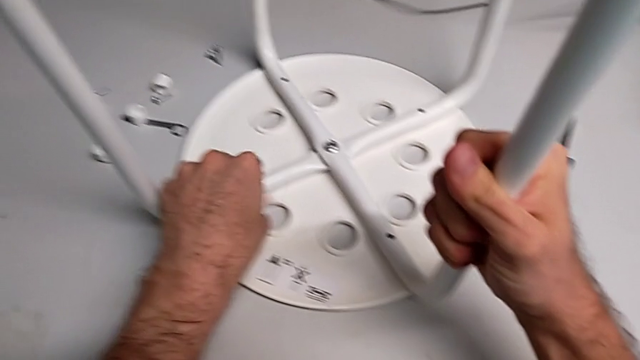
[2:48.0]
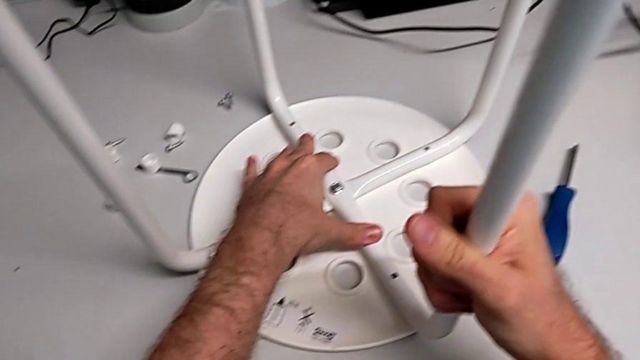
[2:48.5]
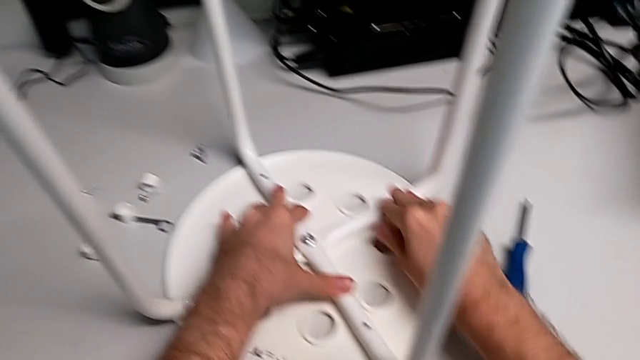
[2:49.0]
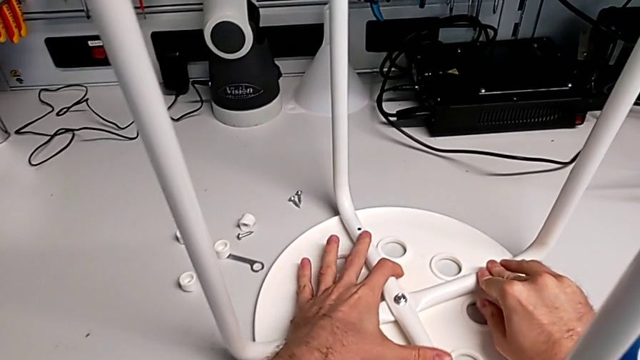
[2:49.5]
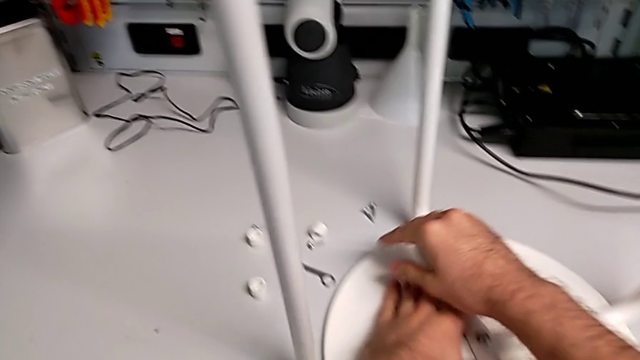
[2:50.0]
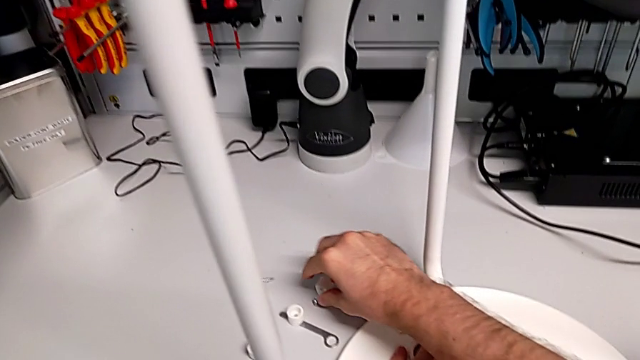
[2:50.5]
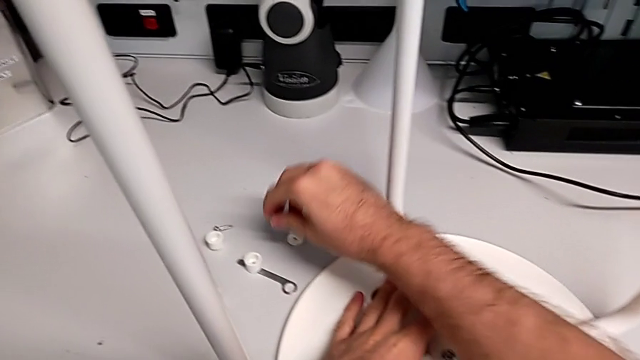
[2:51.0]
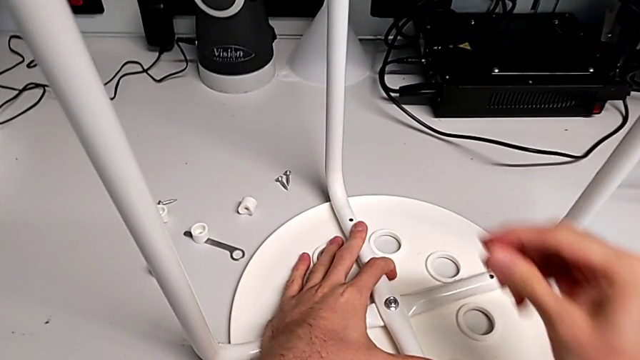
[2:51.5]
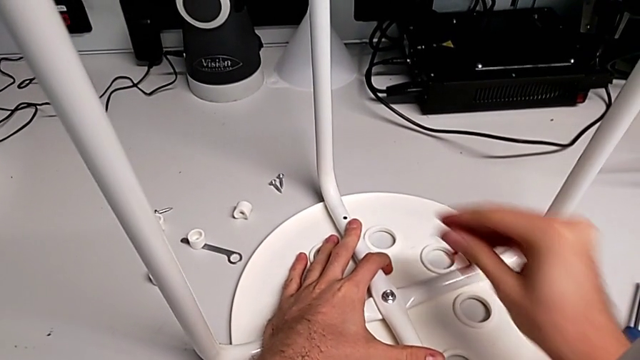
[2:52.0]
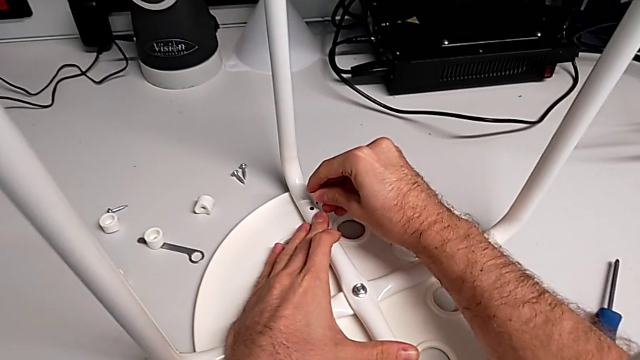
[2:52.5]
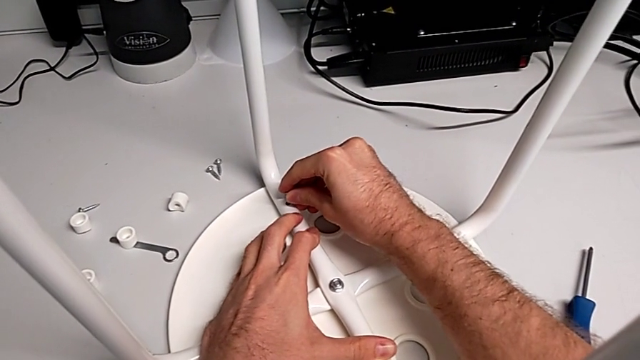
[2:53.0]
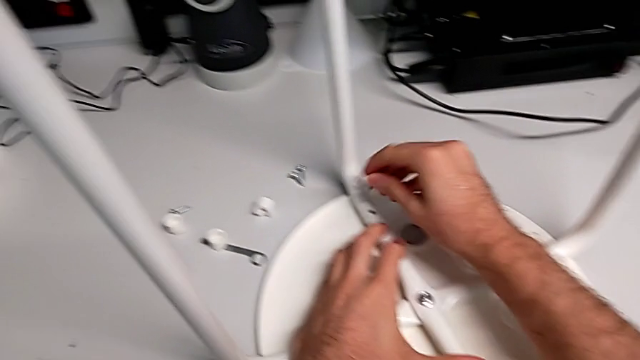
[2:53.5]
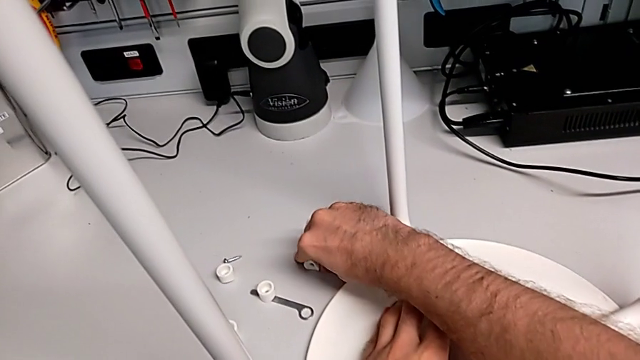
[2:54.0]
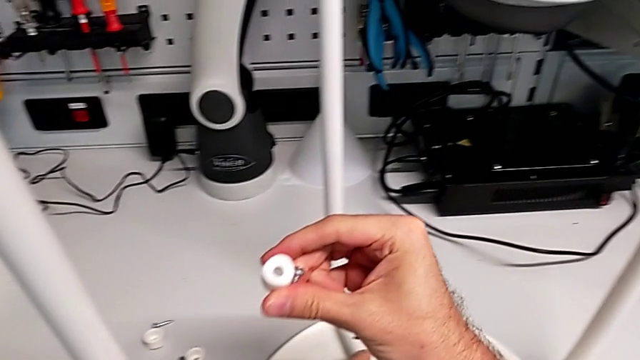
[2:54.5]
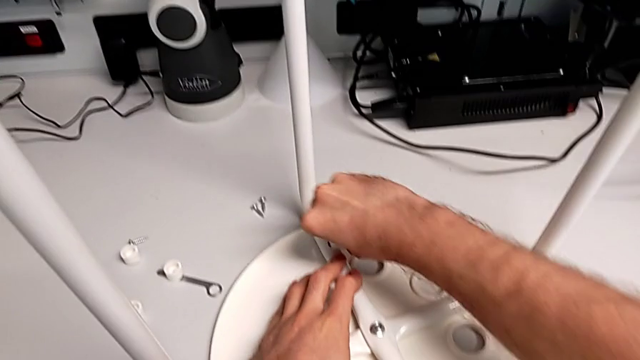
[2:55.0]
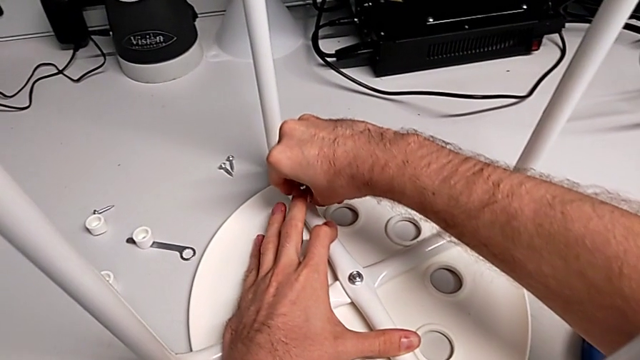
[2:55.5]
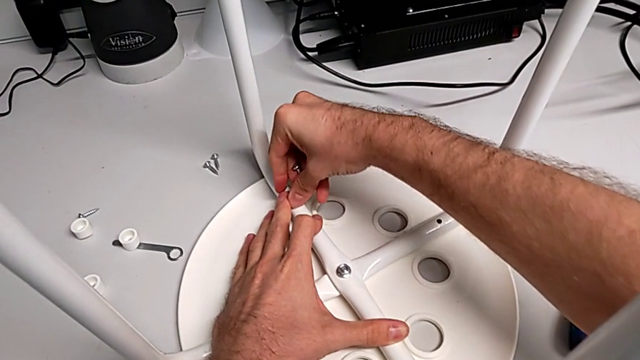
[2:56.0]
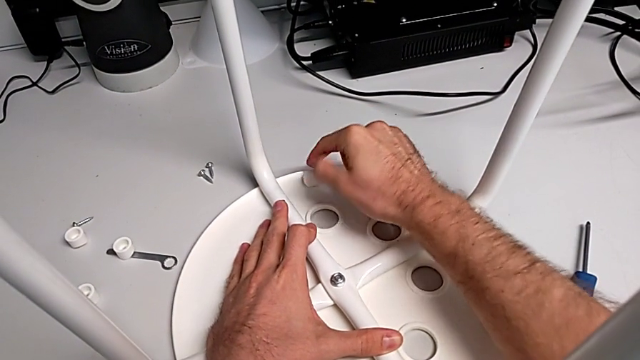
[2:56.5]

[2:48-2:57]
The camera wearer is assembling the seat. They inspect the leg, grab the screw, insert it, grab the washer, align it and wrongly drop it.

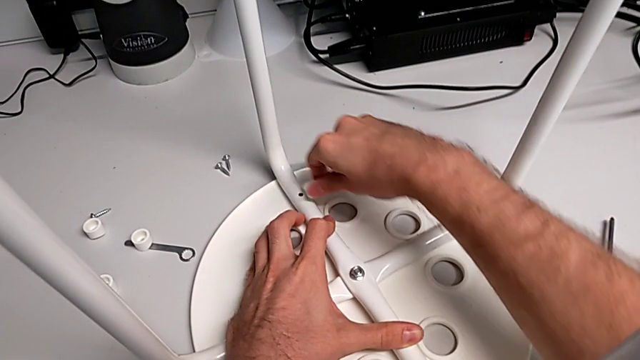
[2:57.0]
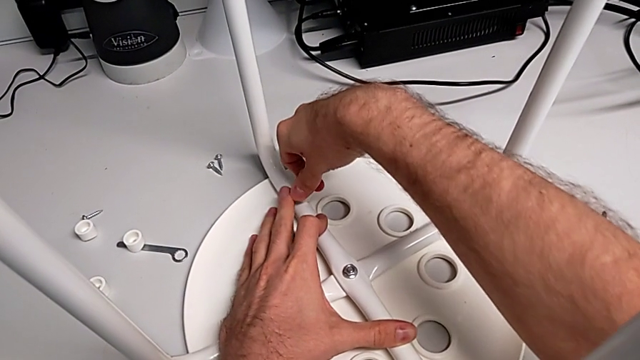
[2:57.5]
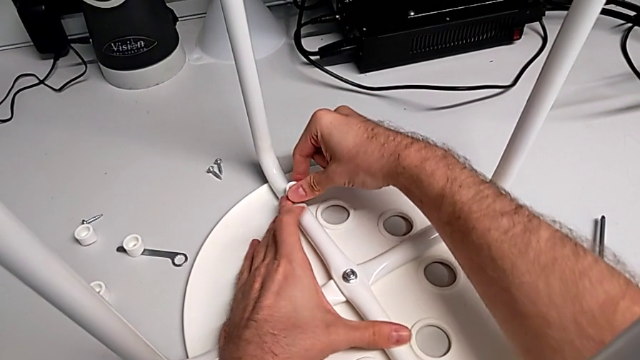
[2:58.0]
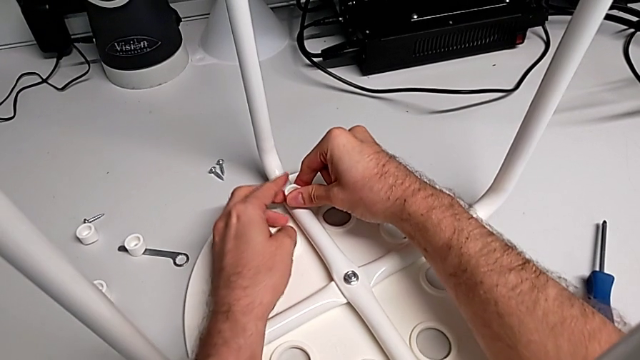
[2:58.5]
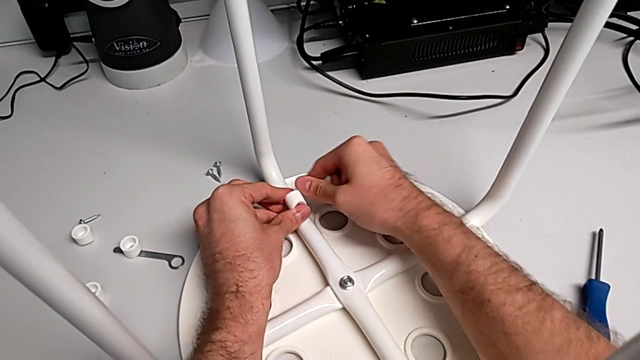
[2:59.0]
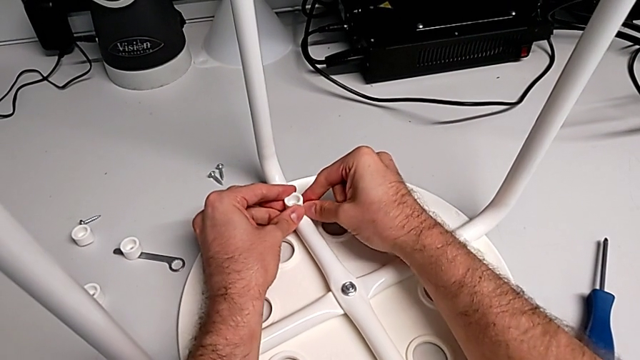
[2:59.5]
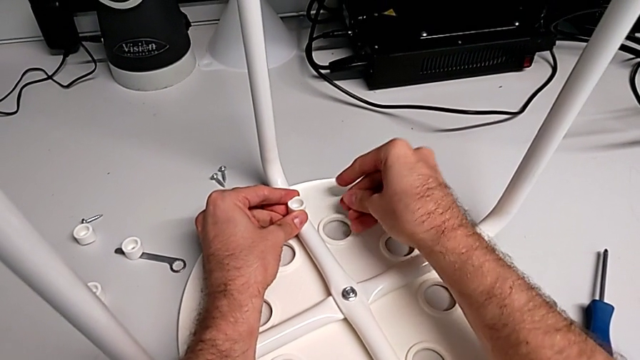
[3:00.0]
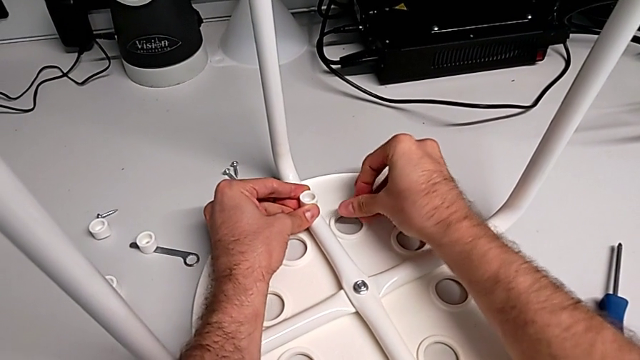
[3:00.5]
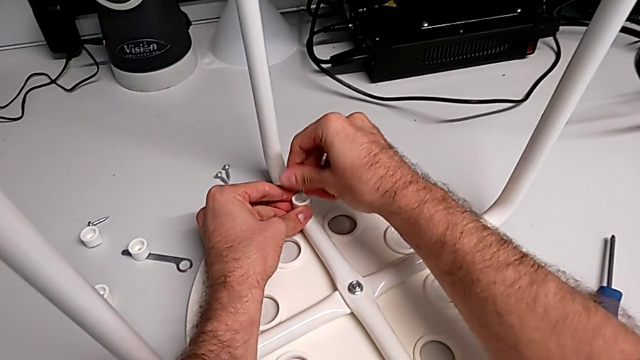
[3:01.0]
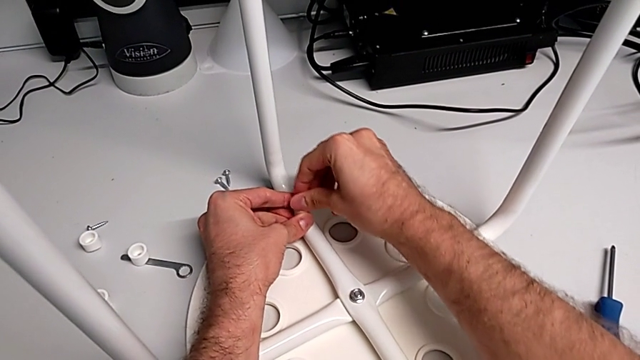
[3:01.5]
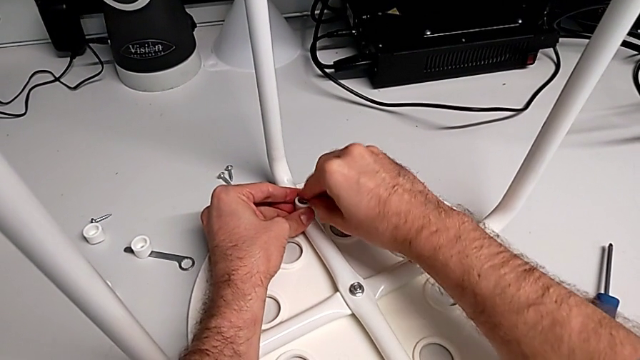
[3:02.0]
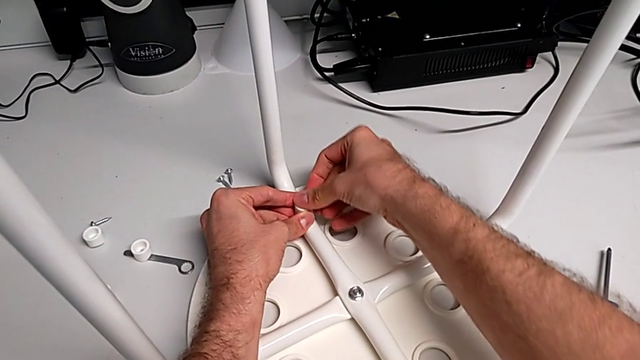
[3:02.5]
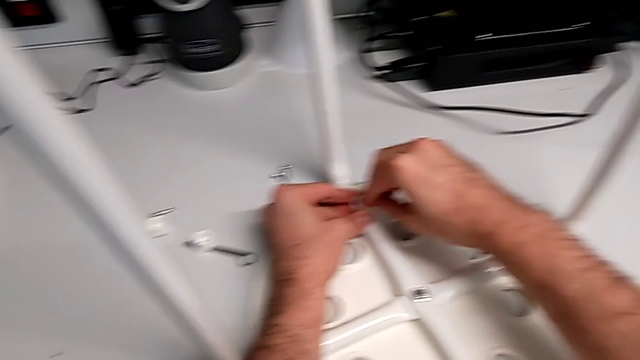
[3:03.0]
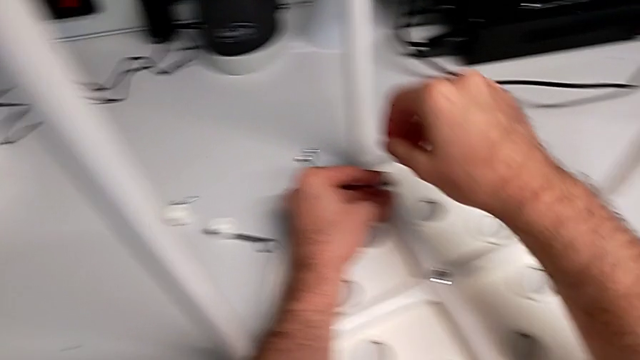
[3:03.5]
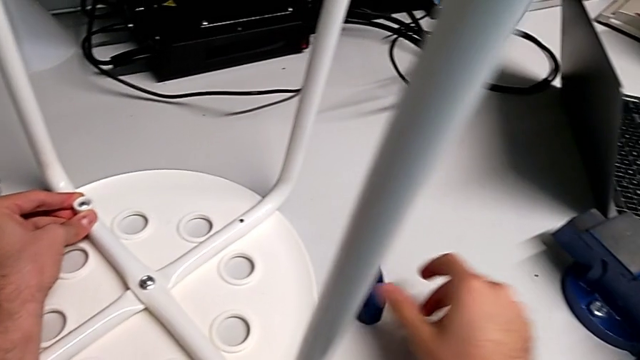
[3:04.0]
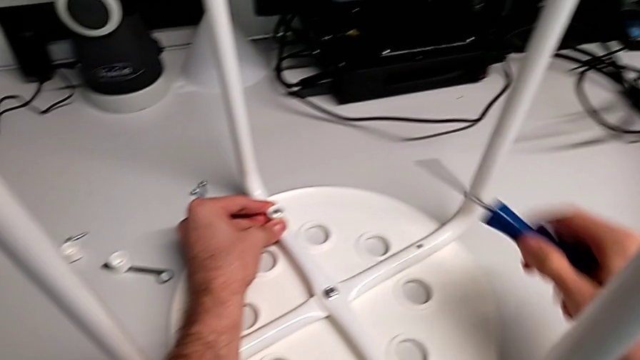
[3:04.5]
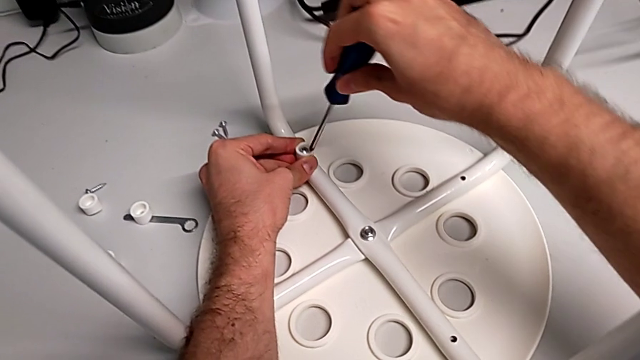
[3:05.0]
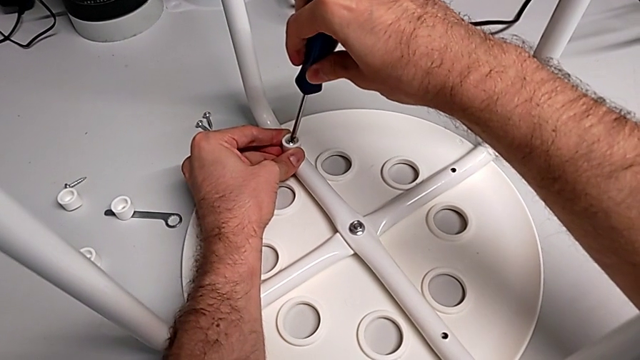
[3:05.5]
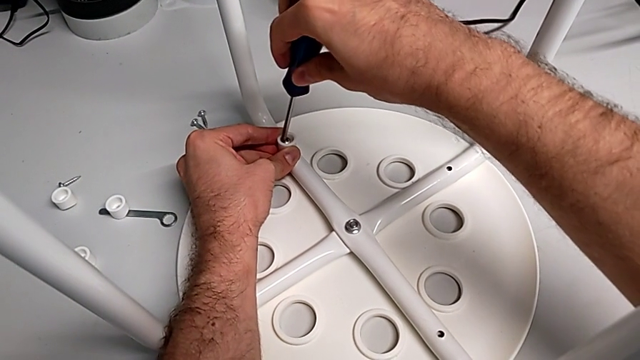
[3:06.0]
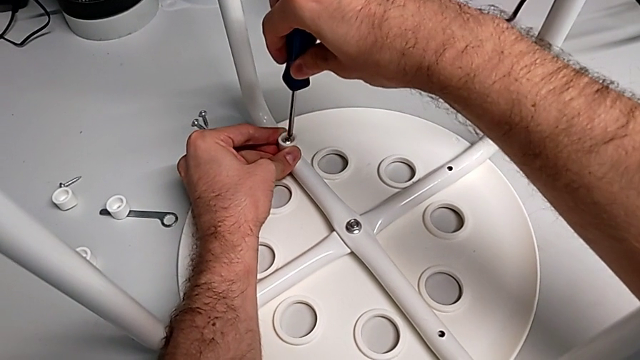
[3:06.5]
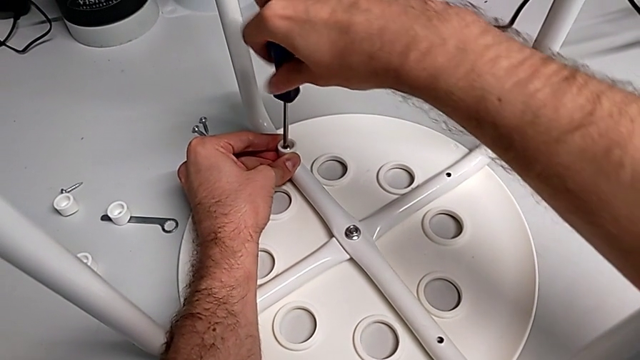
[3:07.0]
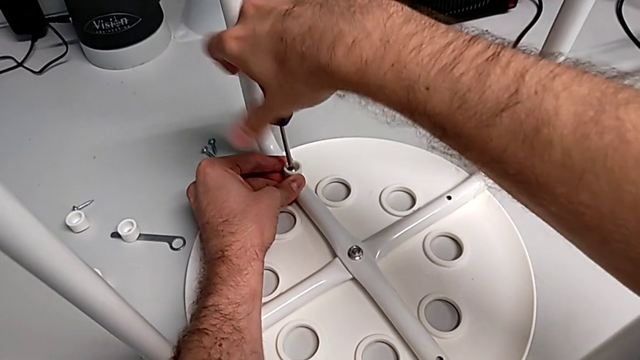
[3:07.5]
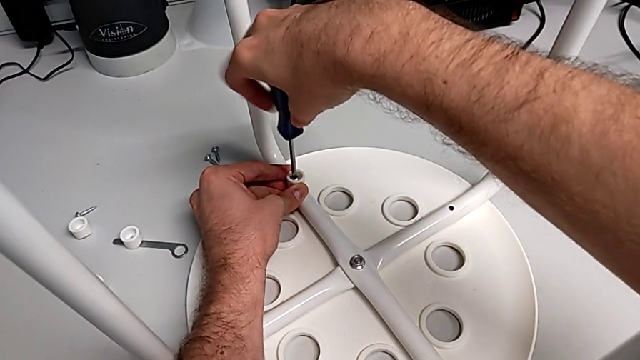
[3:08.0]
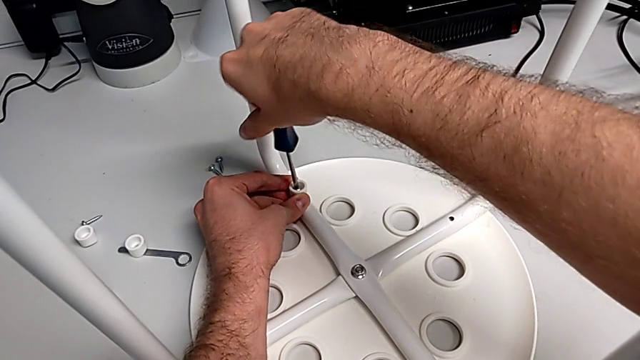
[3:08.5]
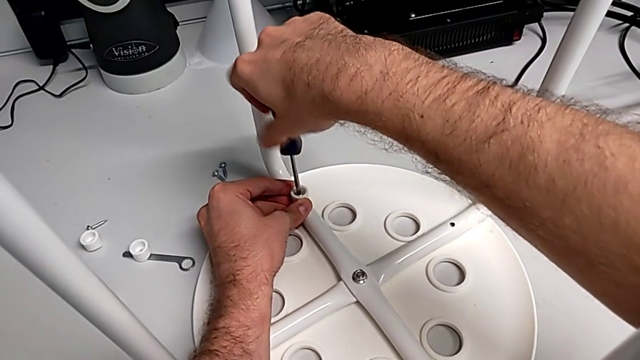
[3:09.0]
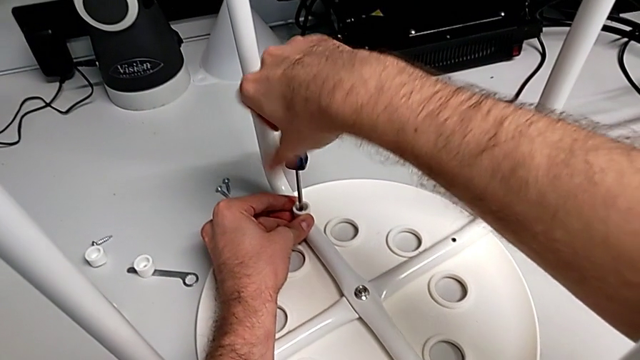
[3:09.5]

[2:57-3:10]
The camera wearer is assembling the seat. They grab the washer, align it, insert the screw, grab the screwdriver, insert it and begin to screw the screw.
